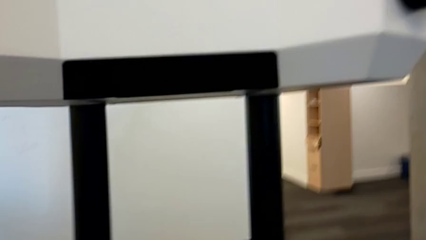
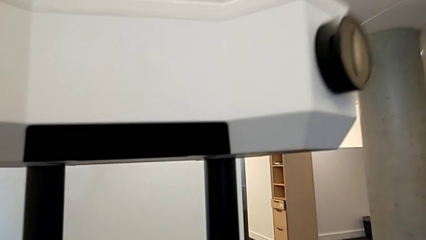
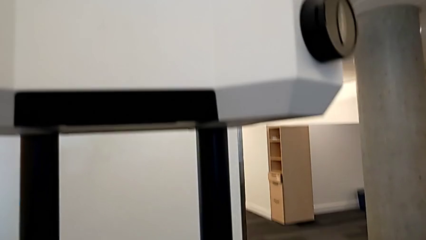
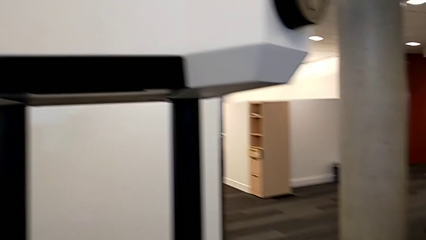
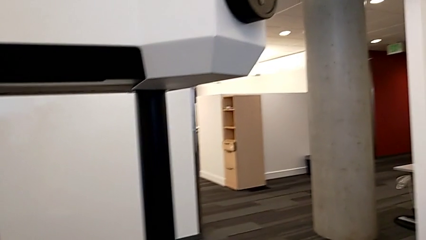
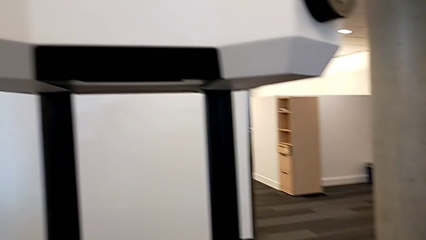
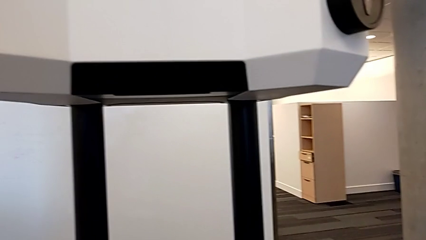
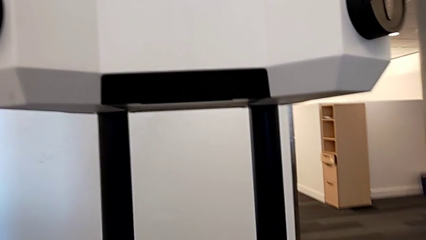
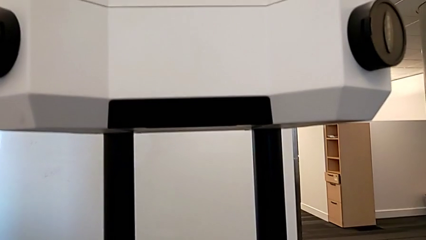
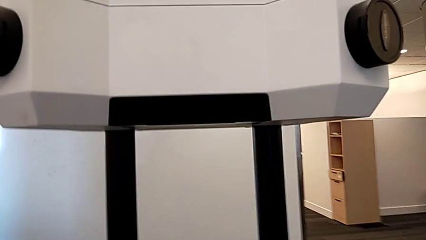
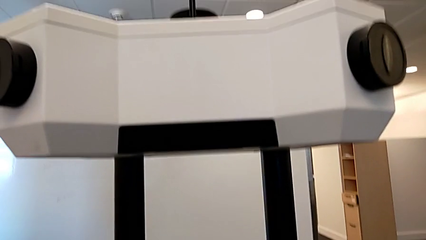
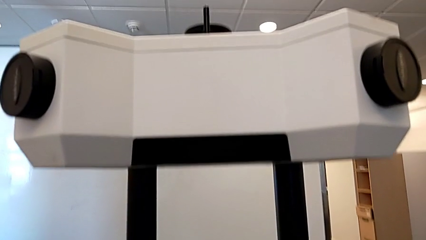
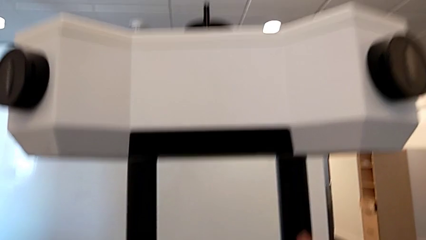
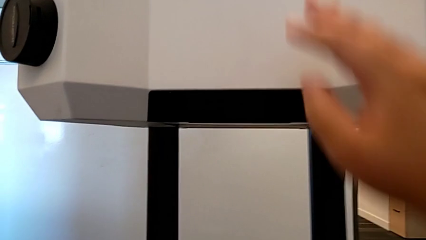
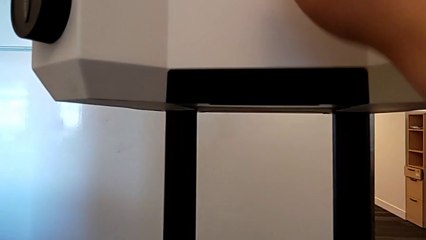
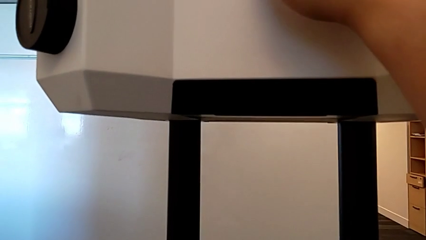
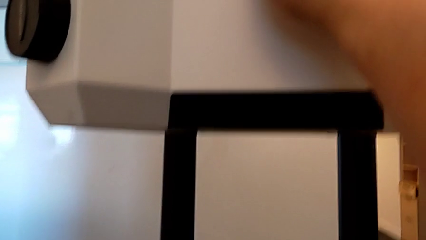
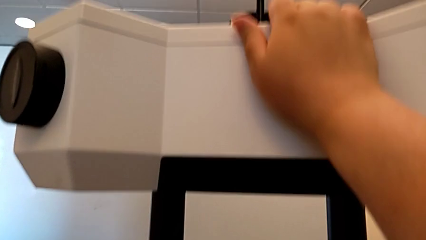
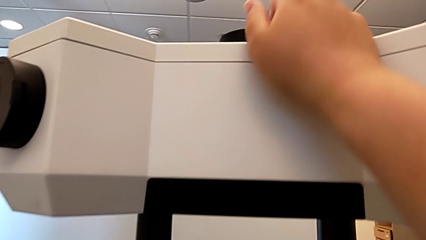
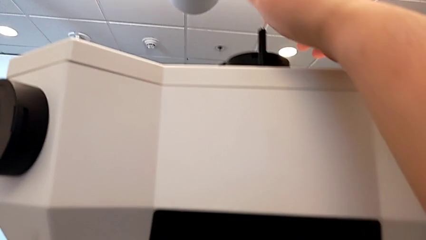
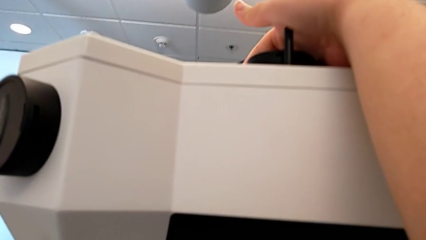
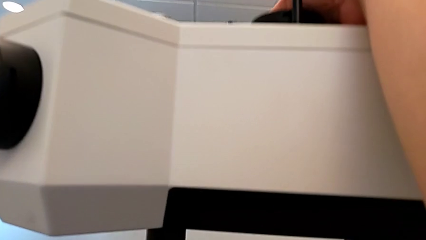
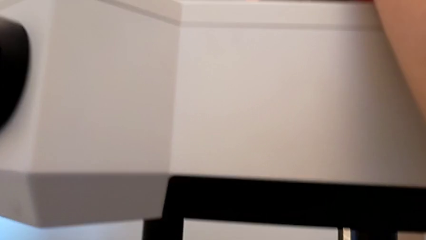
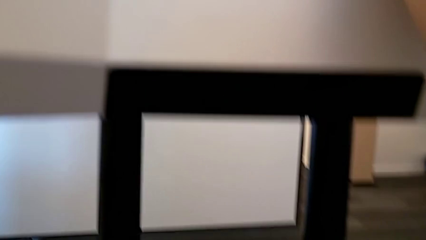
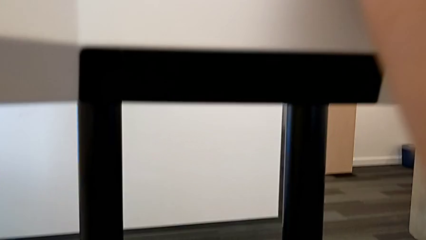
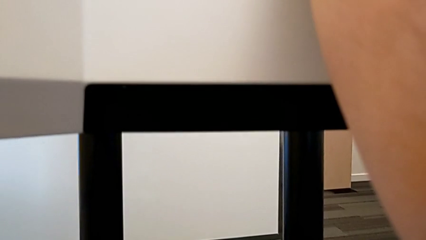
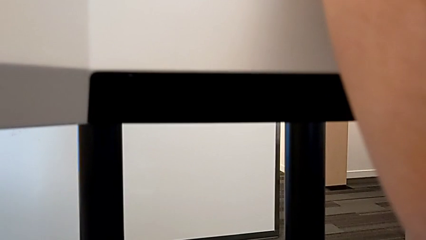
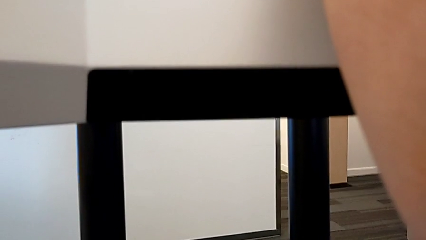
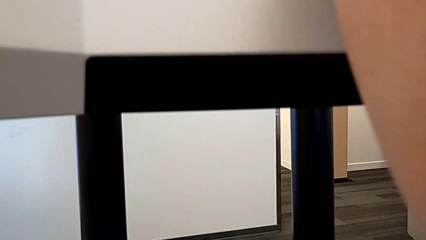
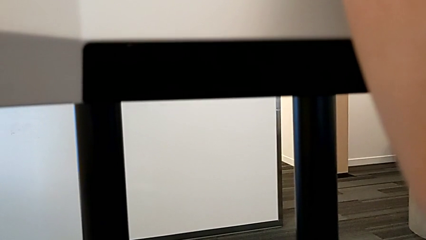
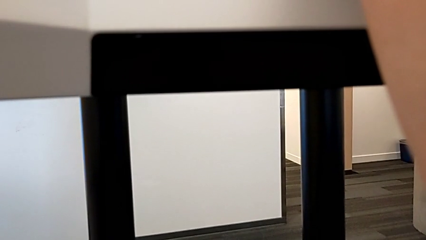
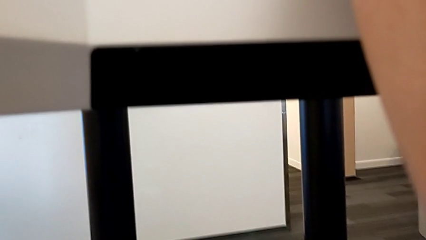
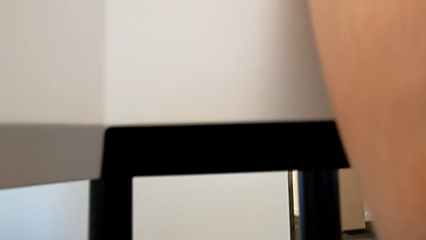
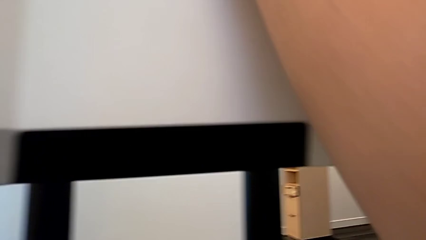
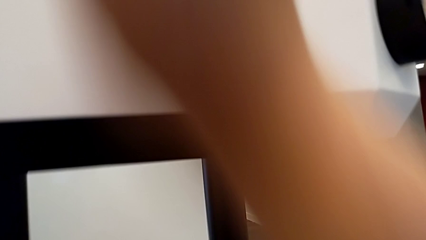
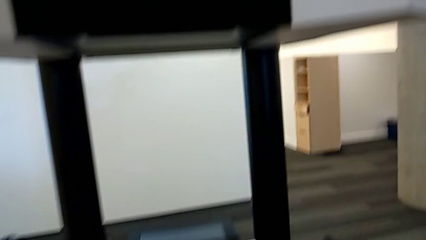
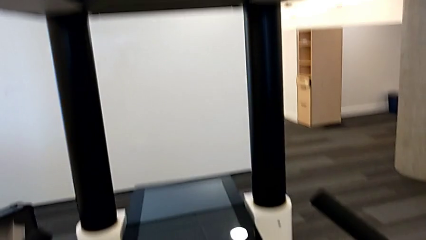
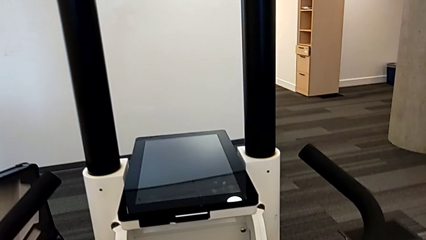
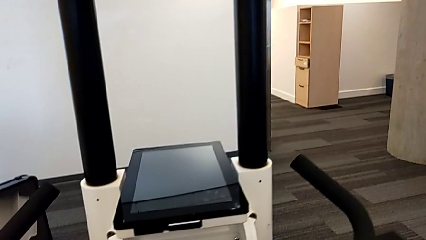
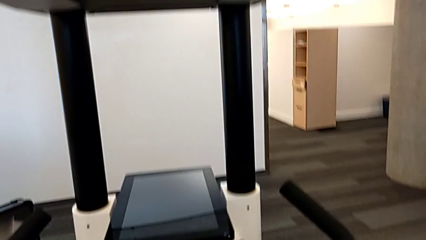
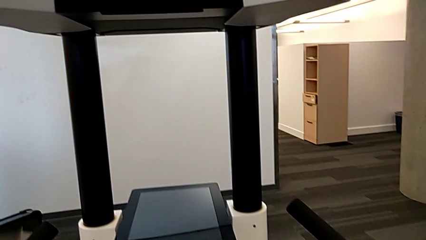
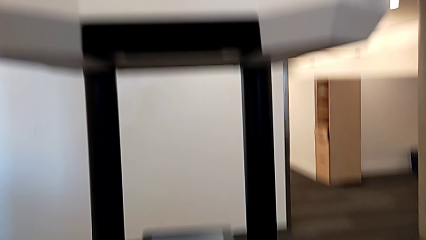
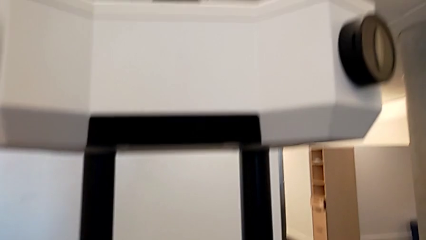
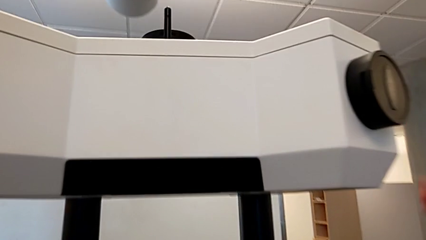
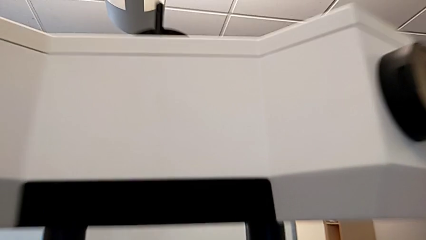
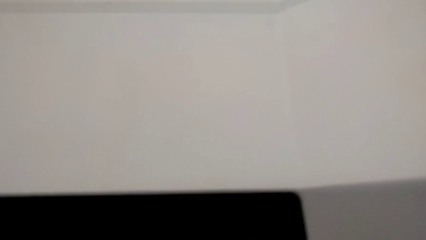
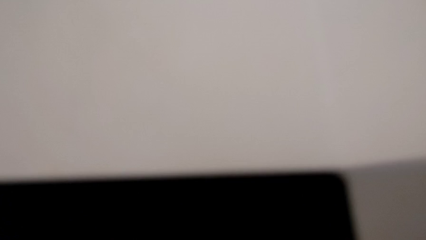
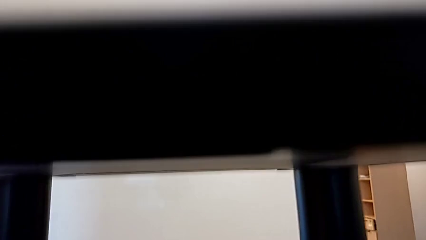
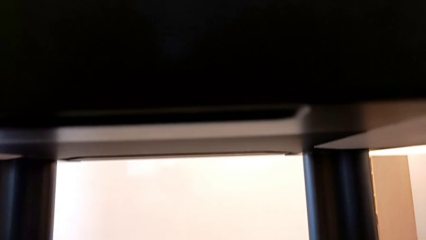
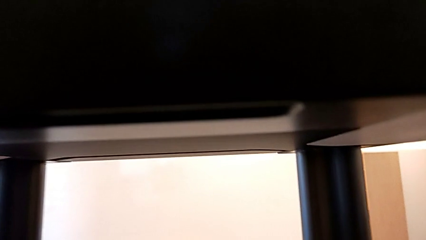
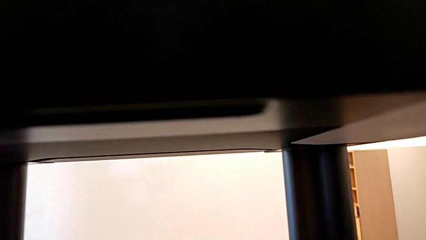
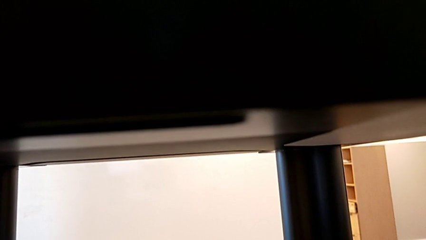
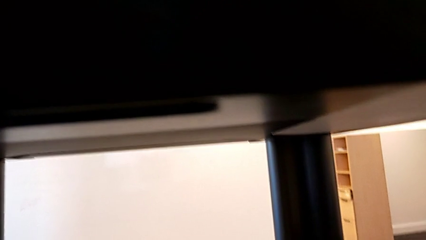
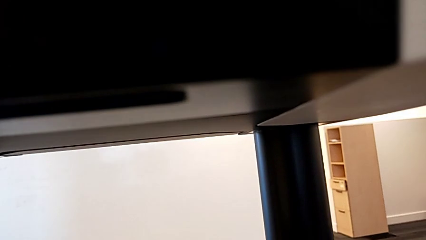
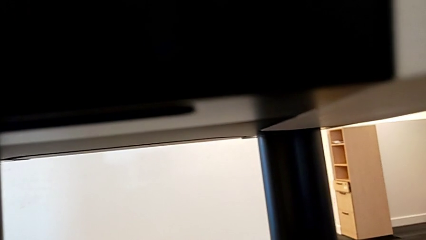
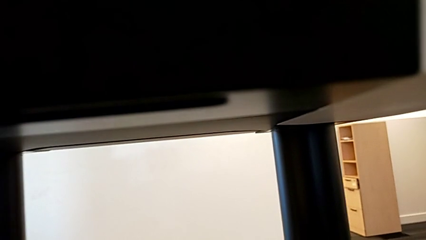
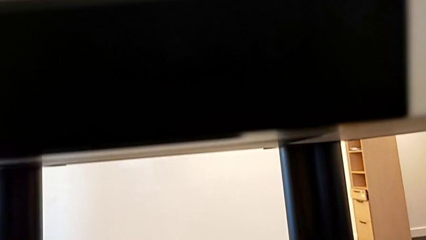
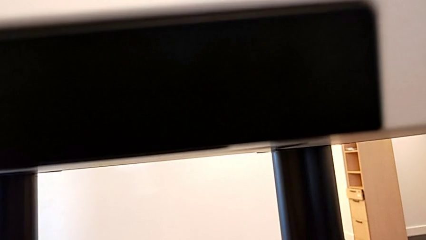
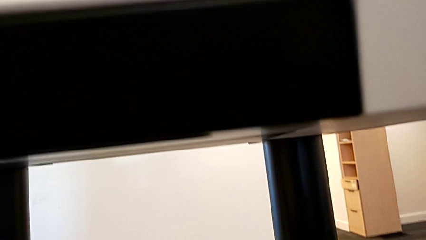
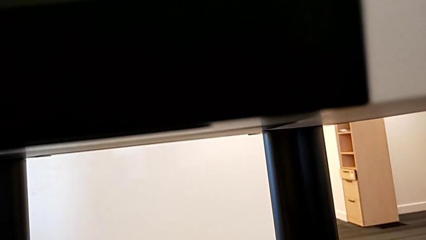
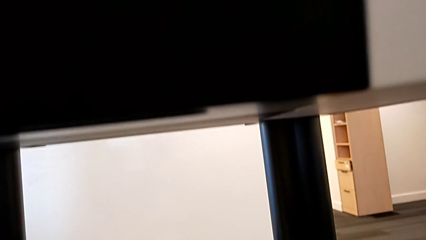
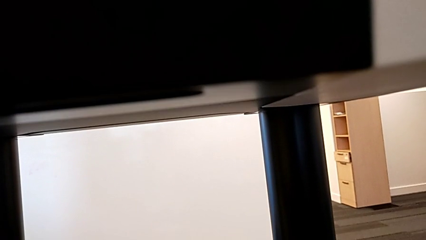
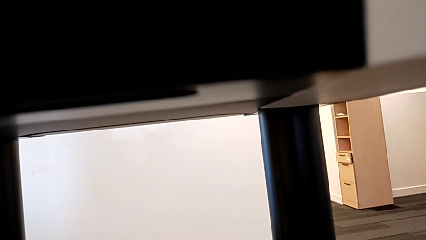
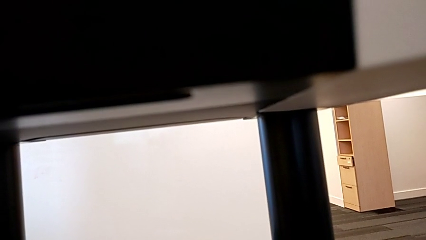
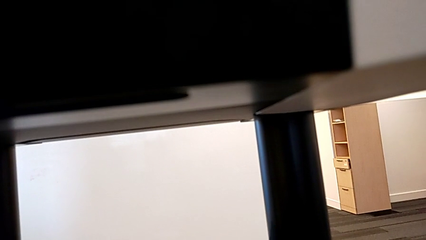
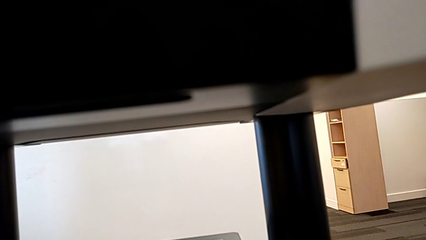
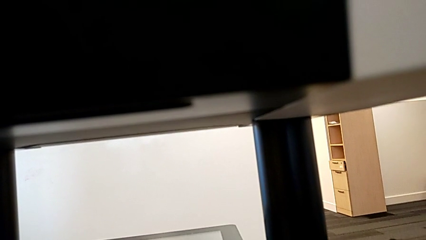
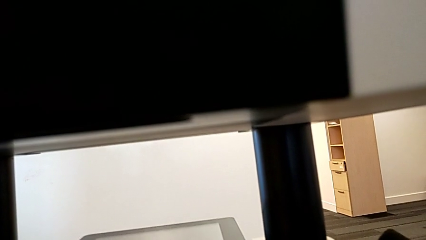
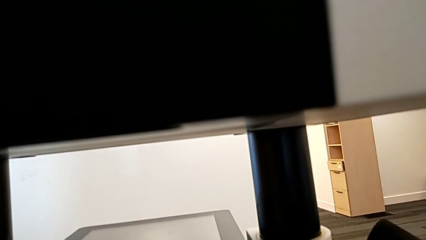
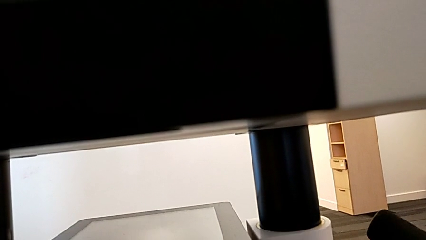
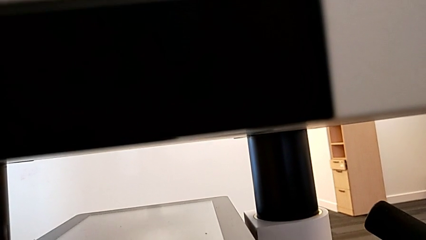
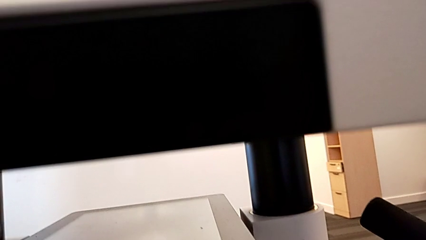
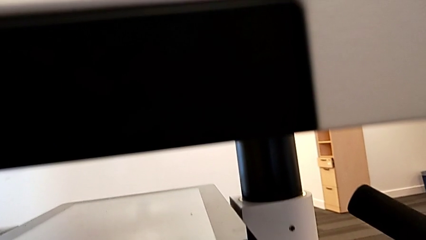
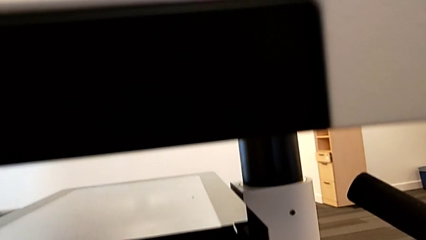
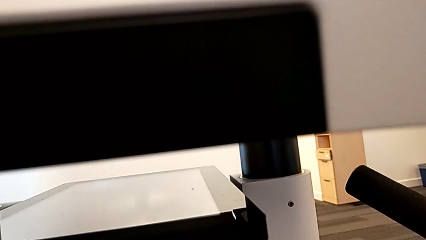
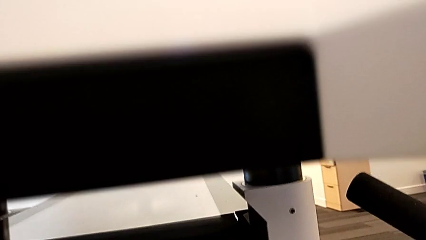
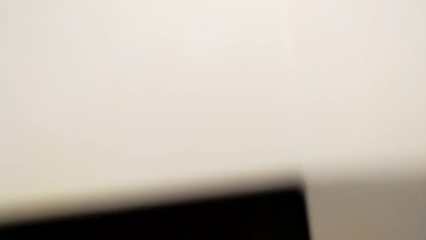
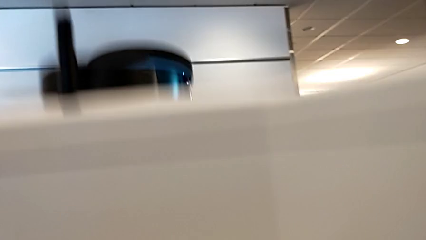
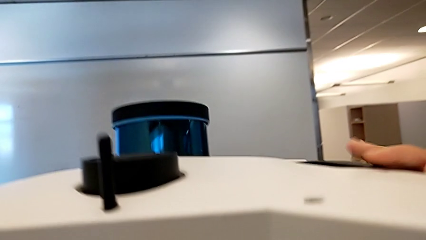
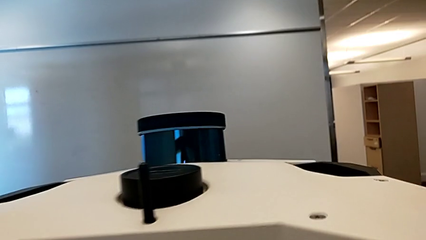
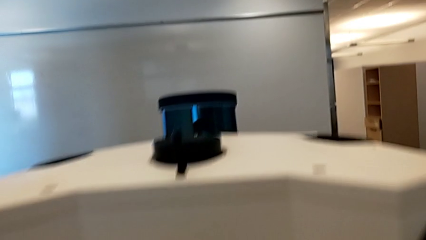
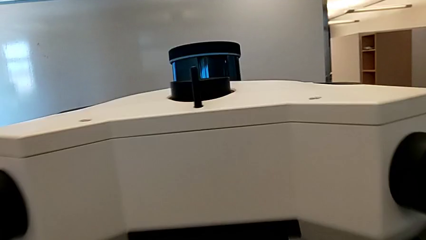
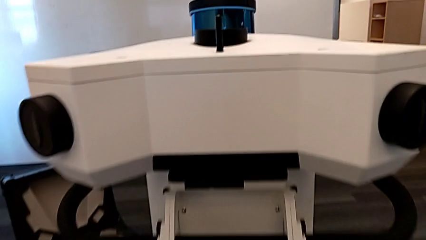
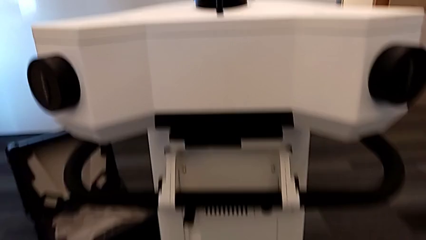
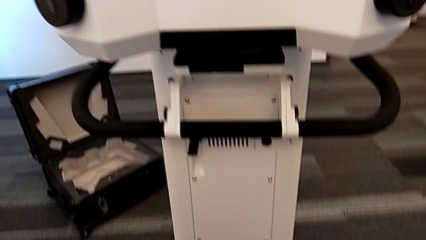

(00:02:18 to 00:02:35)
The camera wearer is turning on the Navvi. They press the M6 head twice.
